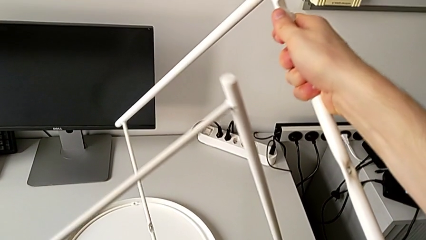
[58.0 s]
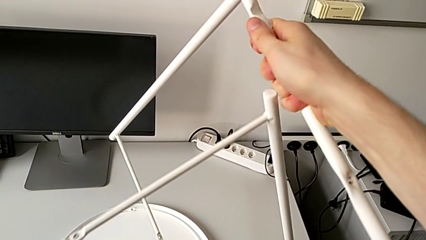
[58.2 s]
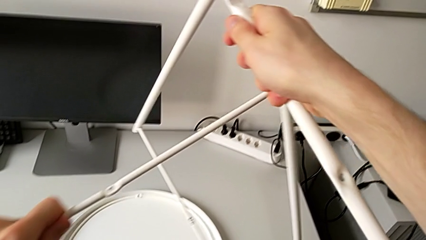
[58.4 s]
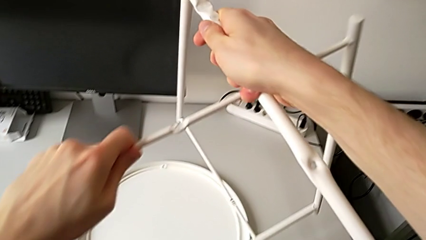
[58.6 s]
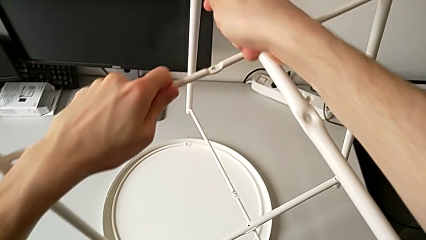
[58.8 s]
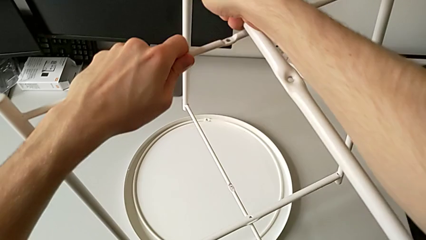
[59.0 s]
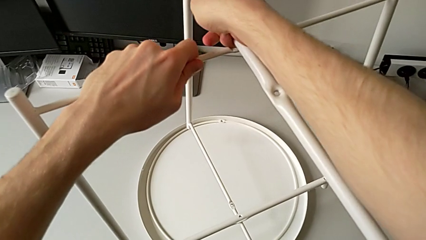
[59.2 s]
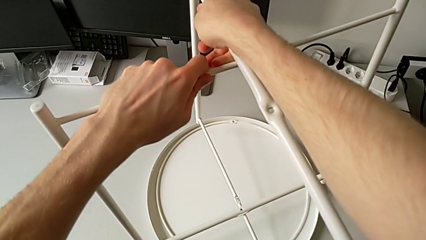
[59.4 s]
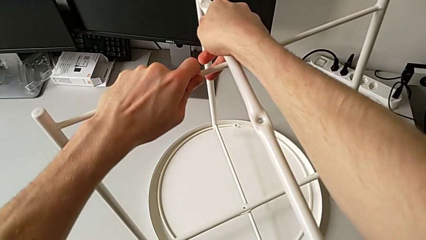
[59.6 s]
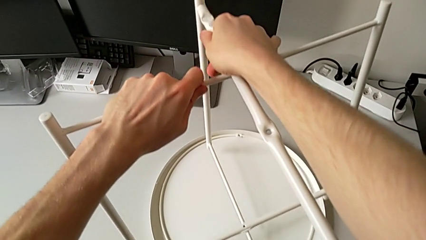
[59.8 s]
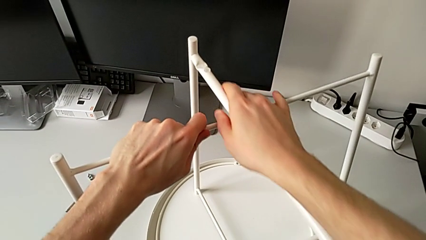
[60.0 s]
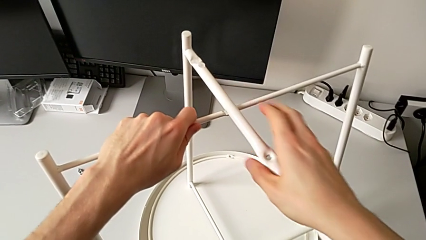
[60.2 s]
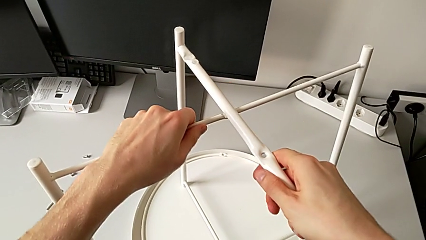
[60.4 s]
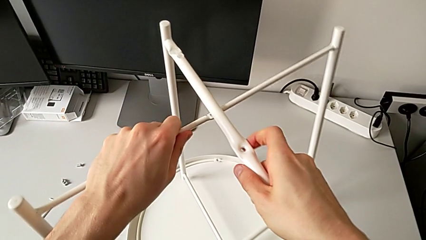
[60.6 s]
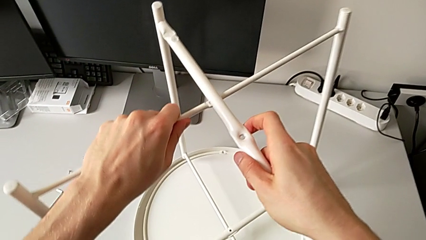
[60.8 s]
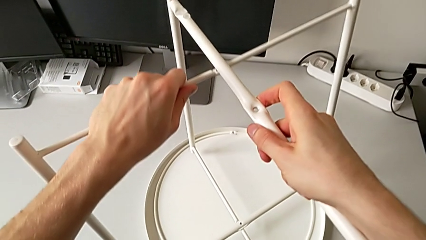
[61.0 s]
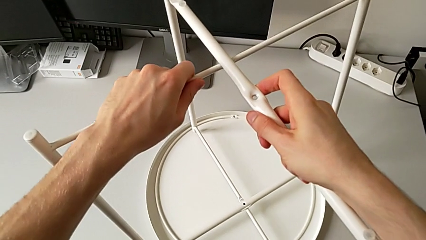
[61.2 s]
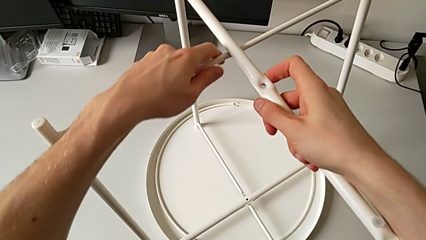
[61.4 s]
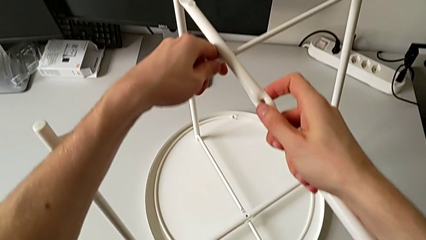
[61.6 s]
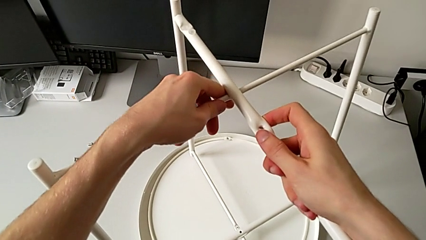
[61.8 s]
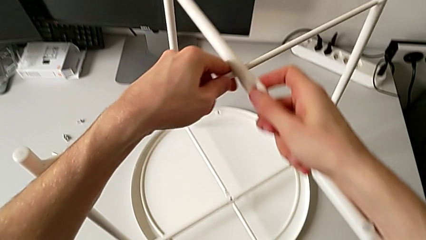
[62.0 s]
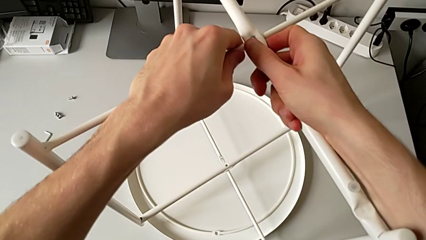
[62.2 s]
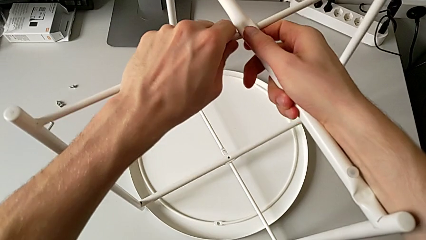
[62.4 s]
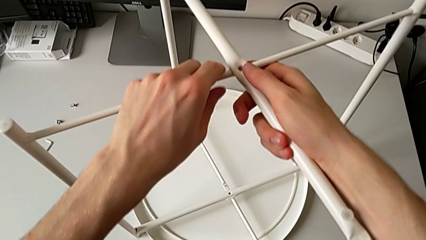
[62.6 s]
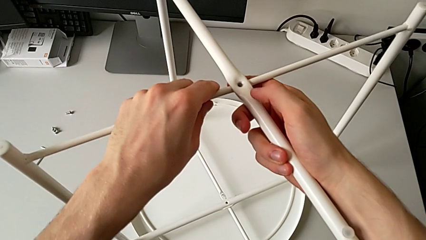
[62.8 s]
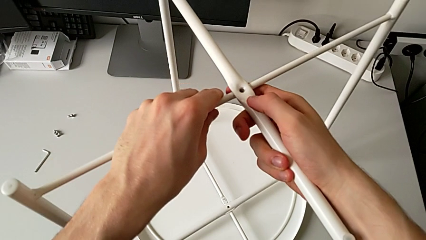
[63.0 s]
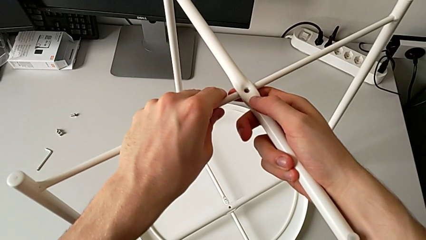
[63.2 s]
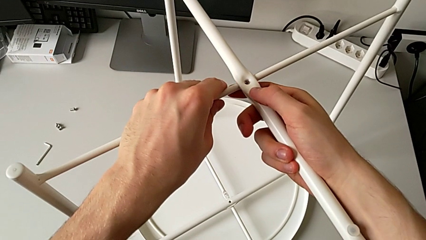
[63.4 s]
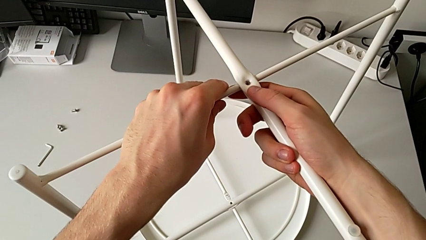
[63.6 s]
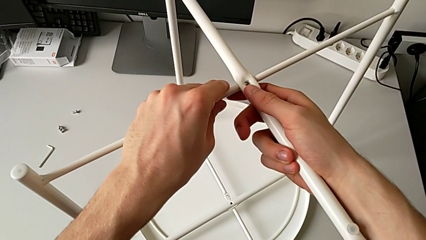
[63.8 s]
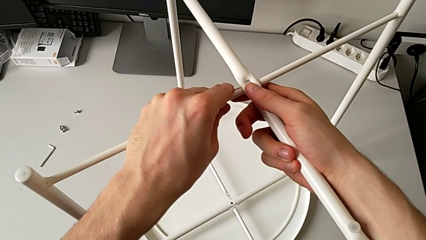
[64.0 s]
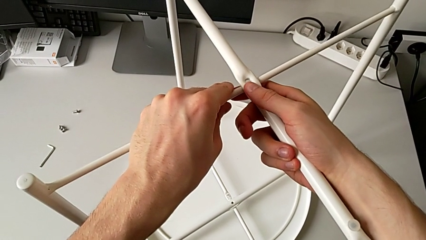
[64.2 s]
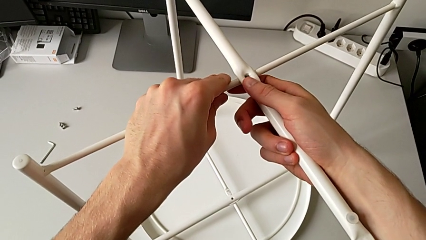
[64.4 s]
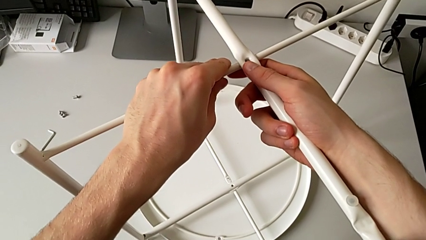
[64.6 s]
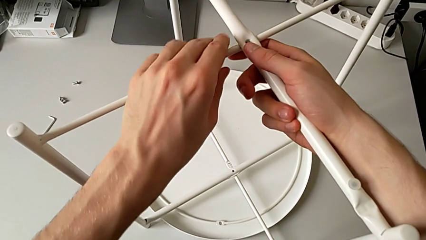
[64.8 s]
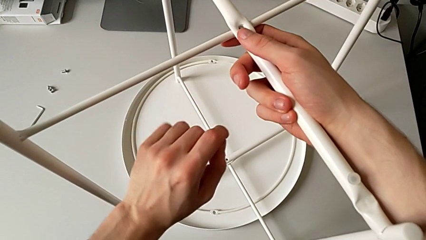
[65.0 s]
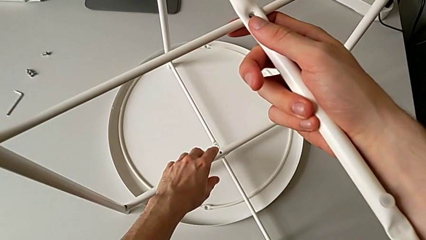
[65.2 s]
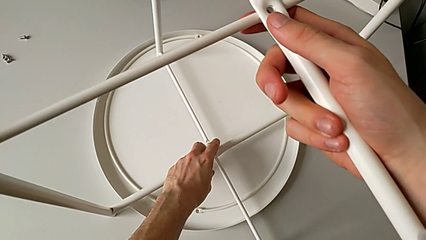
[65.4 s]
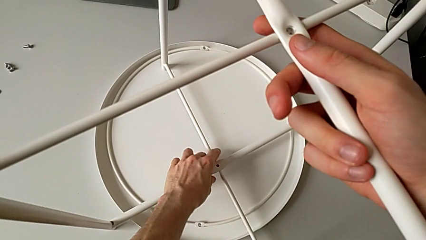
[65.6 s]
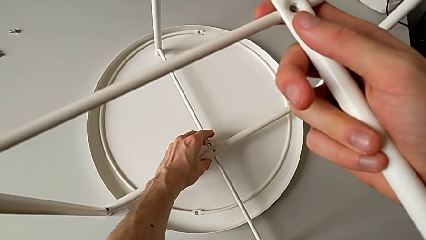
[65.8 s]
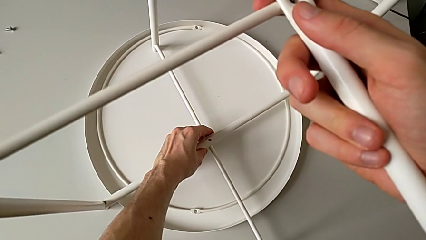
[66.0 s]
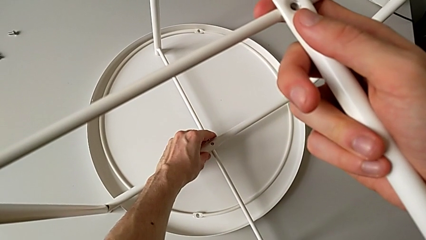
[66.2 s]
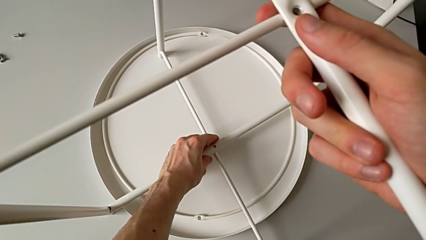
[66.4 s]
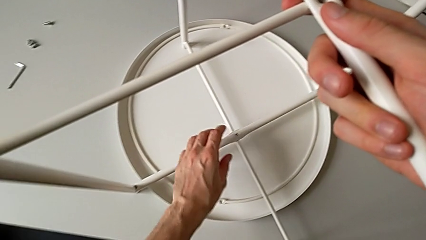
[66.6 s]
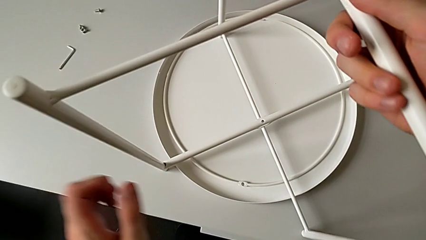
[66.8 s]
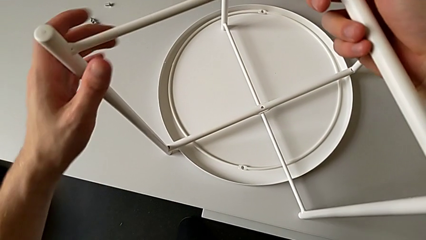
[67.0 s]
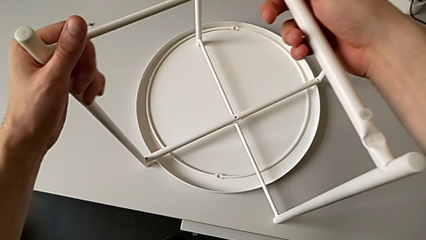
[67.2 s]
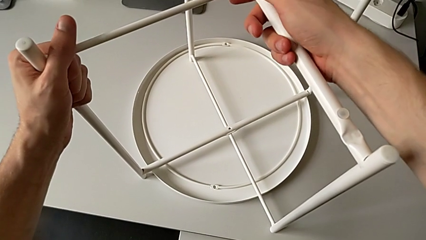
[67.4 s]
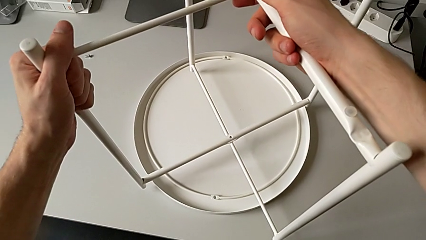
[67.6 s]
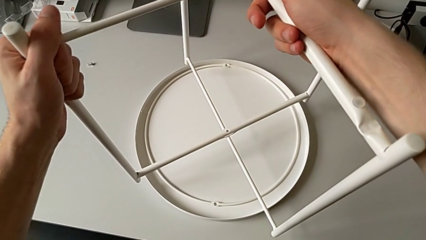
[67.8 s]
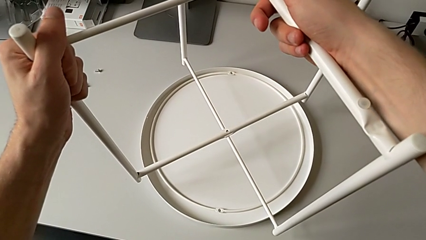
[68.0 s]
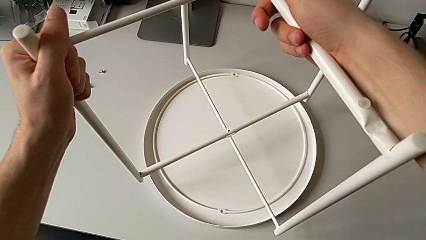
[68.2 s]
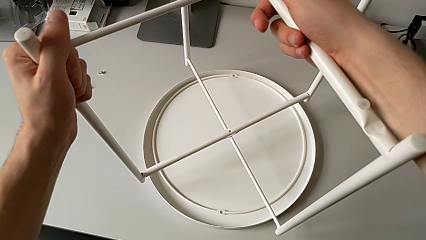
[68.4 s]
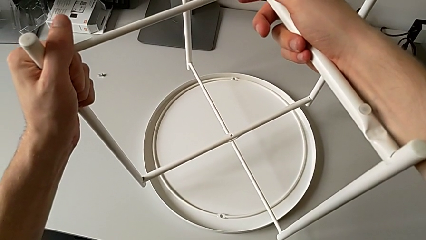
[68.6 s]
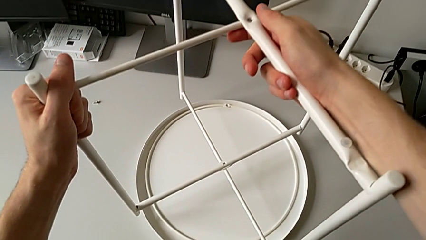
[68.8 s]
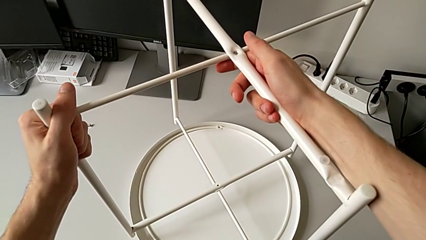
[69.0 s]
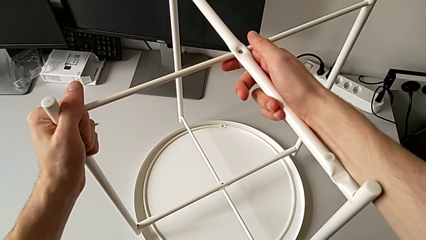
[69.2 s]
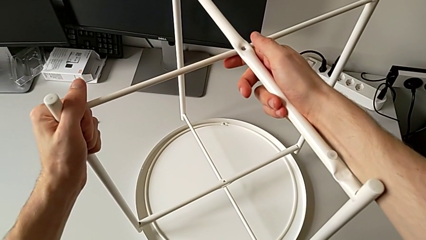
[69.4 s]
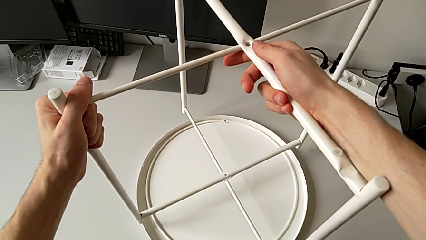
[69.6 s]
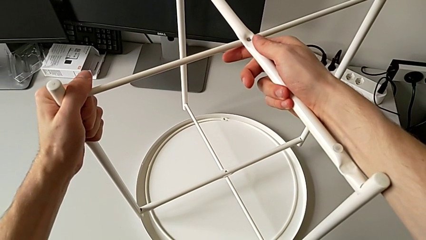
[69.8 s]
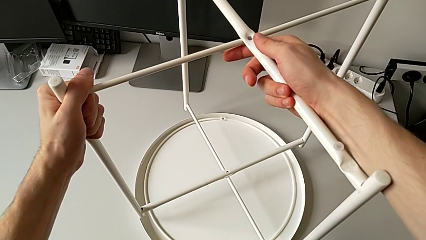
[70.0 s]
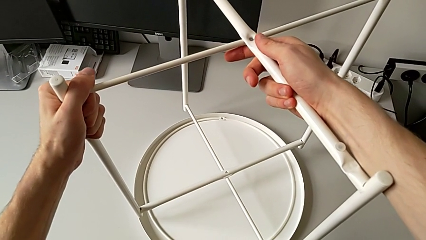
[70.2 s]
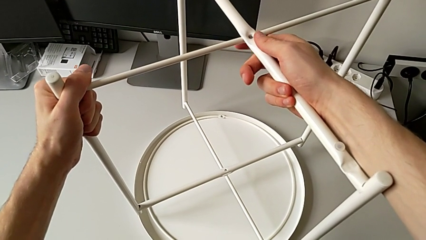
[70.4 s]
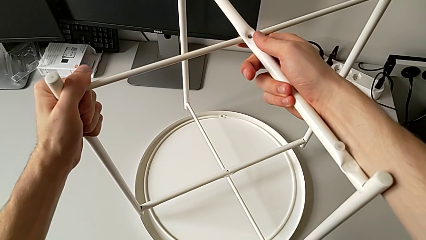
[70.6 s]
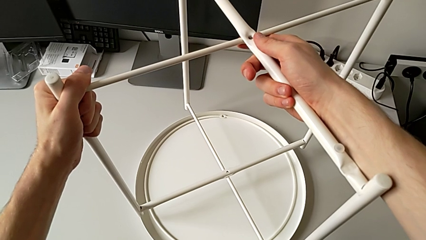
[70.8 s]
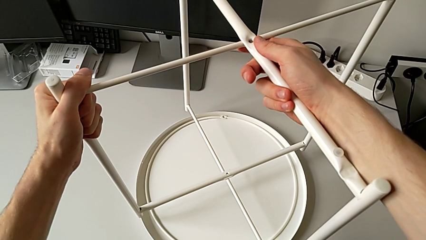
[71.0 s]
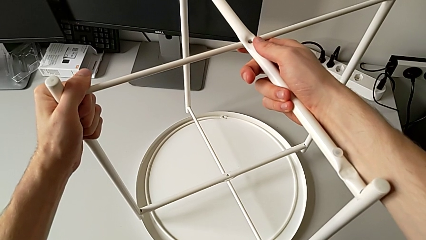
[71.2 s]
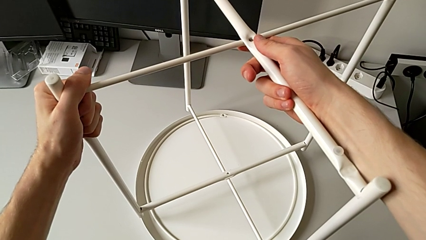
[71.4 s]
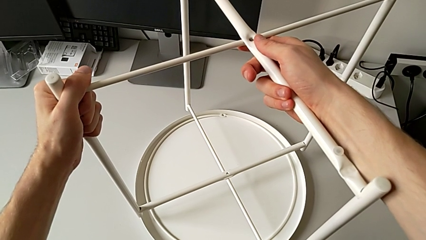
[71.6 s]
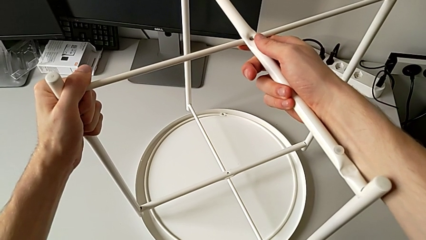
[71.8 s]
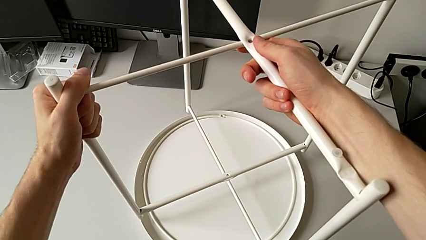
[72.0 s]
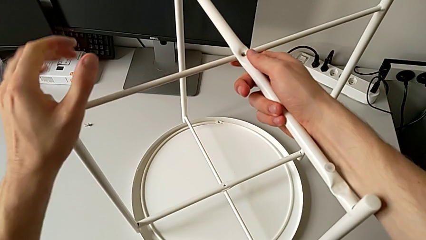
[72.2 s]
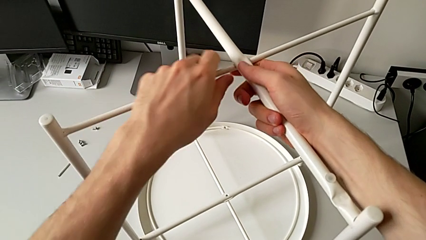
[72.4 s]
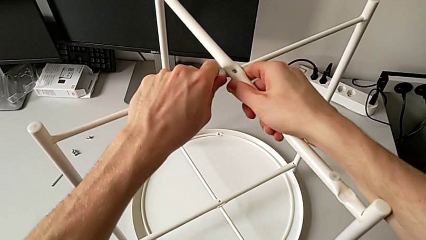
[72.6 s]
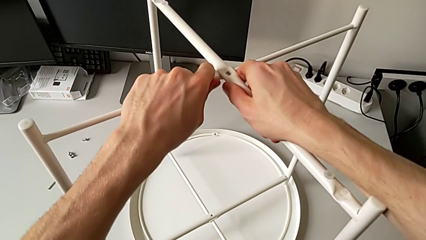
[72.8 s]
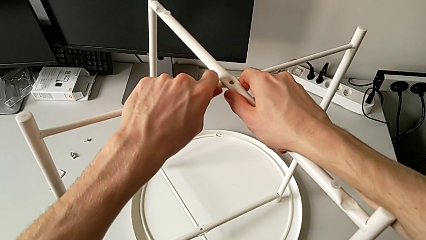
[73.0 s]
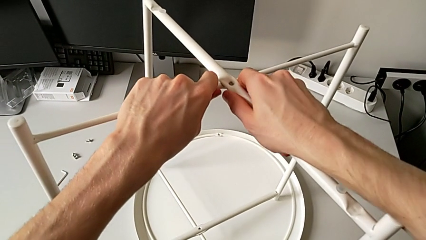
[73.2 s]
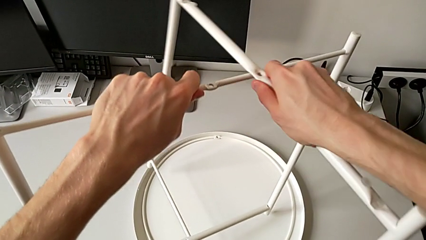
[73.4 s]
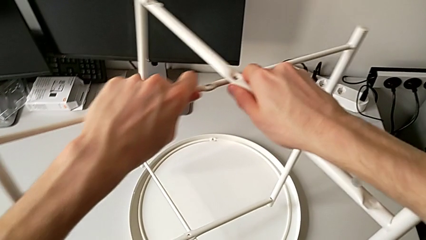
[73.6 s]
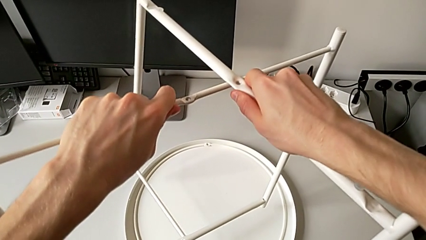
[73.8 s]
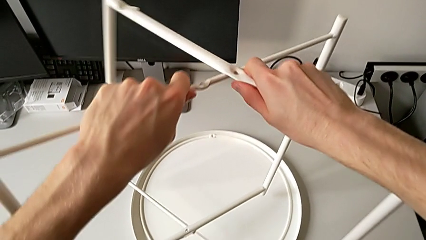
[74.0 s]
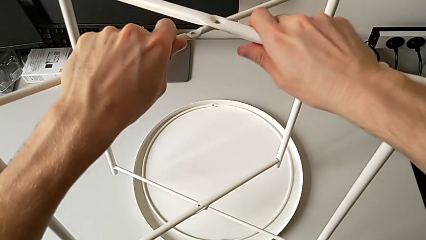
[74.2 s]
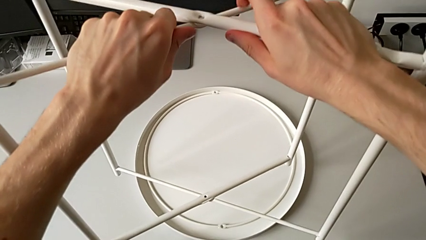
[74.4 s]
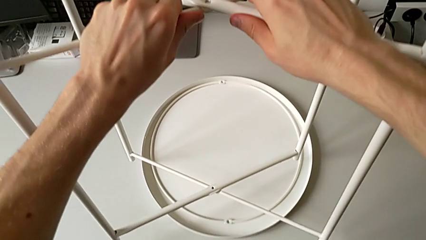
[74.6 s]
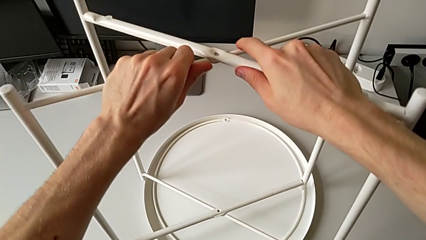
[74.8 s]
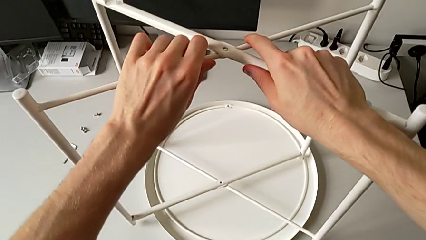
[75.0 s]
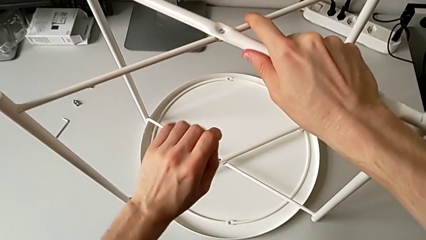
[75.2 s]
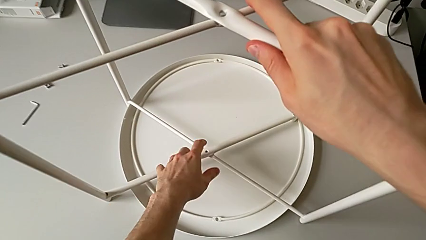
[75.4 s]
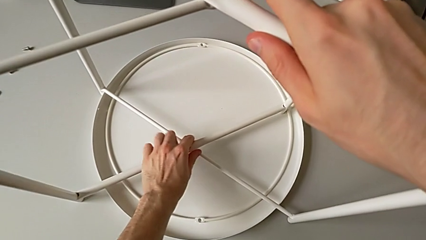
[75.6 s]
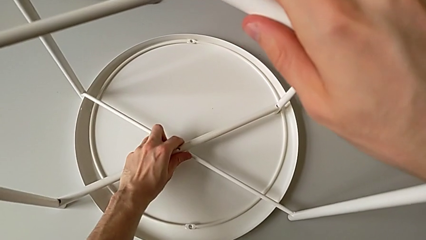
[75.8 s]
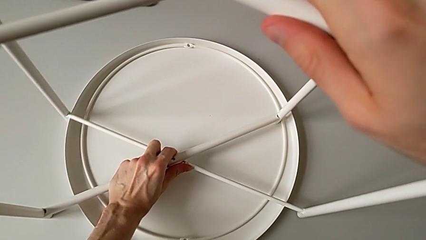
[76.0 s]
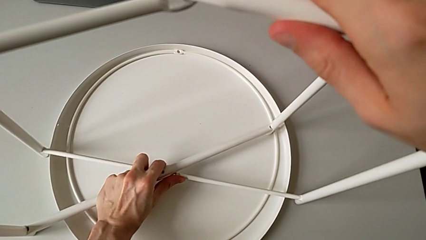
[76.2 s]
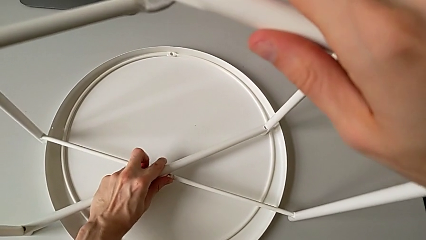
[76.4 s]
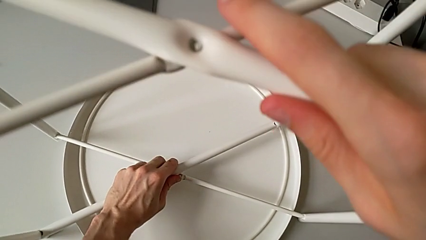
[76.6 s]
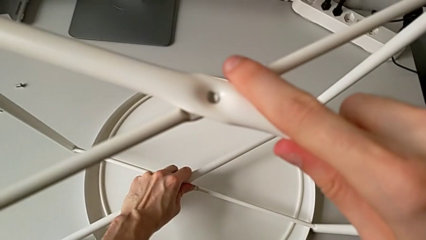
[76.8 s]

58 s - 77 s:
The camera wearer is mounting the legs of the table. They wrongly align the second leg, approach the bottom leg, grab it, align it, lift the leg and hold it. They grab the top leg, disassemble it, approach the bottom leg and split it.
